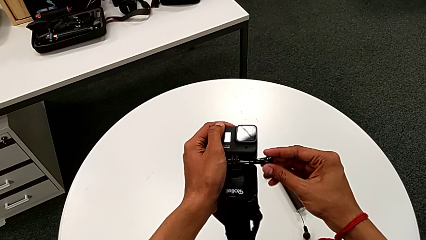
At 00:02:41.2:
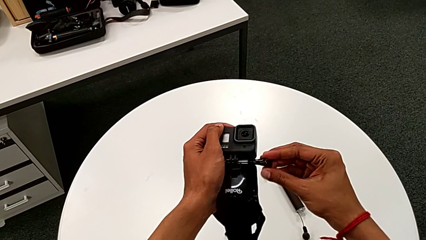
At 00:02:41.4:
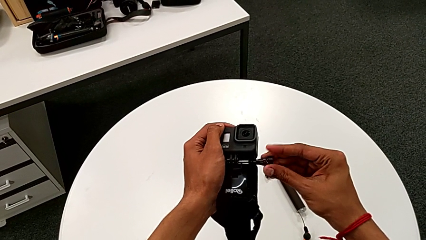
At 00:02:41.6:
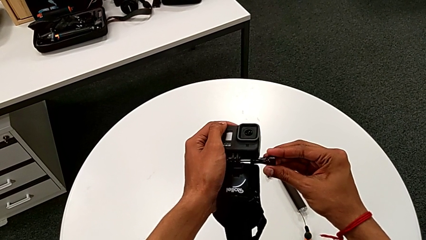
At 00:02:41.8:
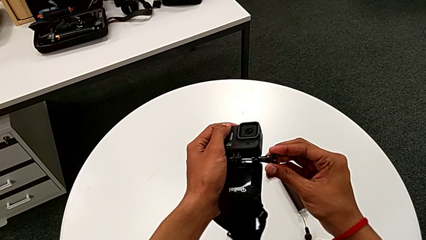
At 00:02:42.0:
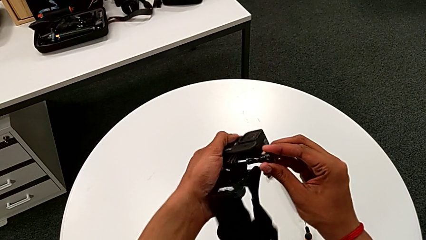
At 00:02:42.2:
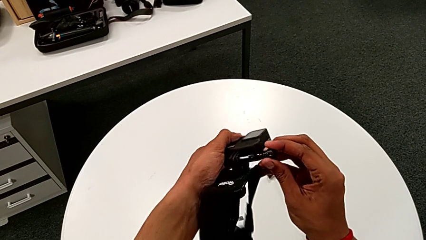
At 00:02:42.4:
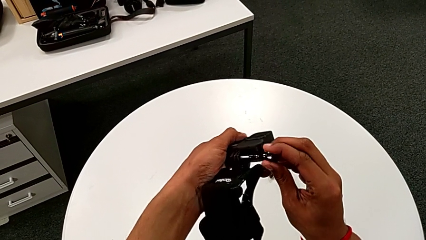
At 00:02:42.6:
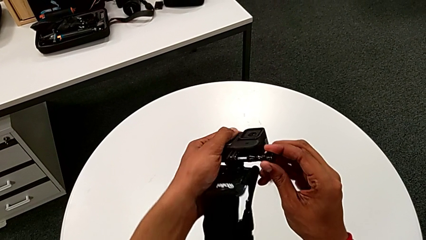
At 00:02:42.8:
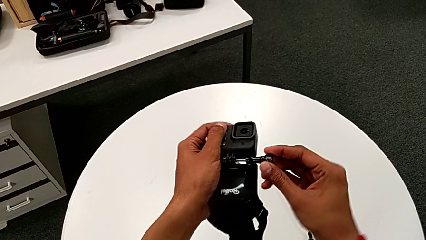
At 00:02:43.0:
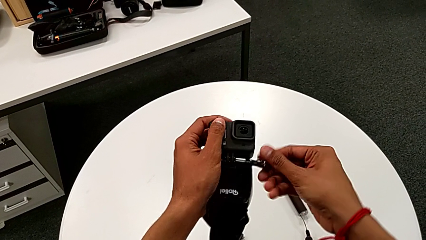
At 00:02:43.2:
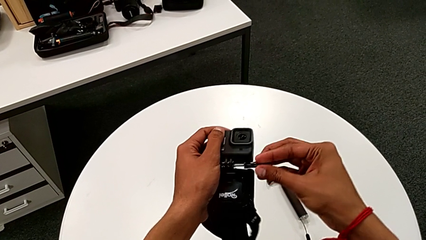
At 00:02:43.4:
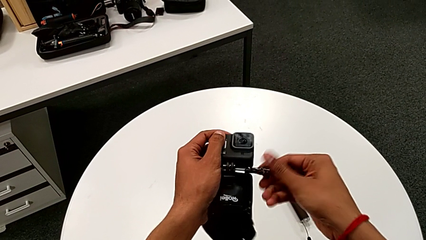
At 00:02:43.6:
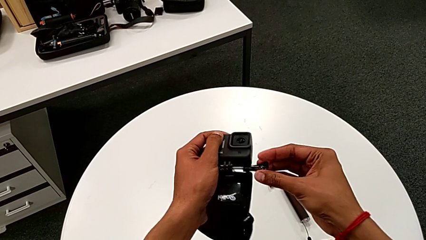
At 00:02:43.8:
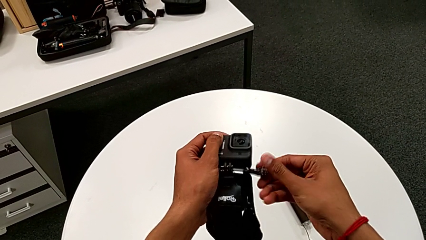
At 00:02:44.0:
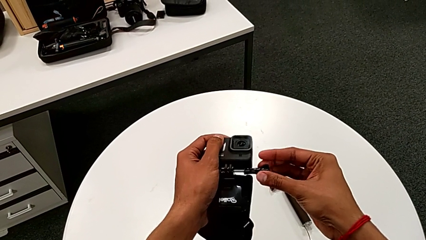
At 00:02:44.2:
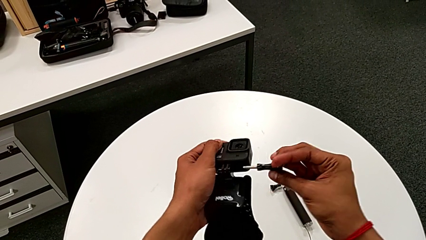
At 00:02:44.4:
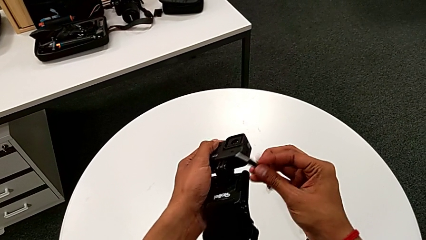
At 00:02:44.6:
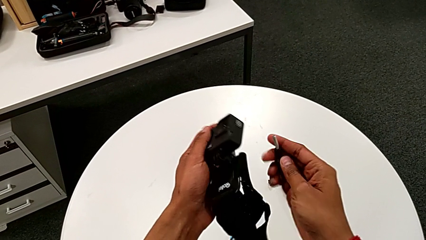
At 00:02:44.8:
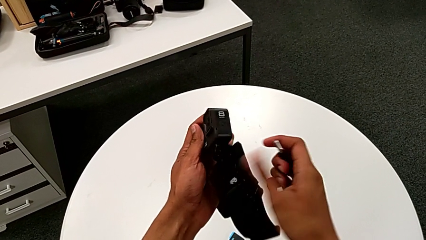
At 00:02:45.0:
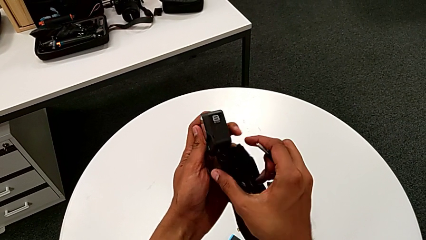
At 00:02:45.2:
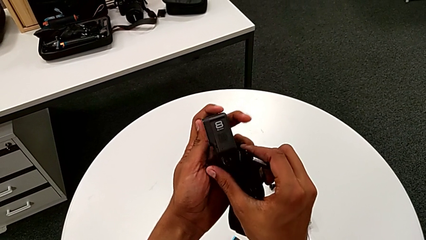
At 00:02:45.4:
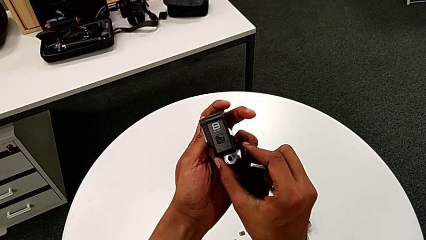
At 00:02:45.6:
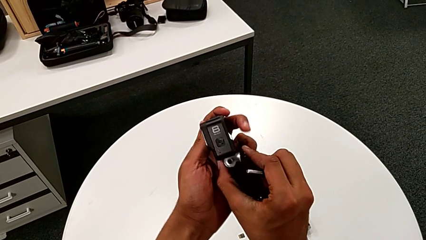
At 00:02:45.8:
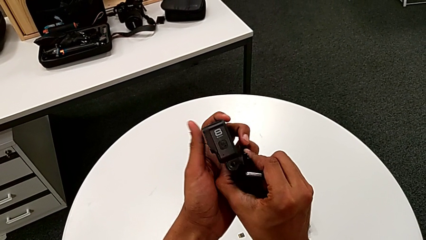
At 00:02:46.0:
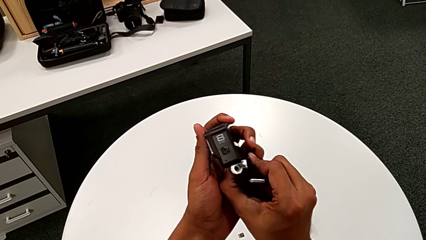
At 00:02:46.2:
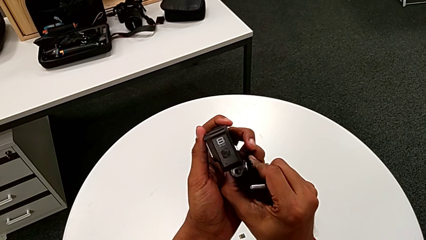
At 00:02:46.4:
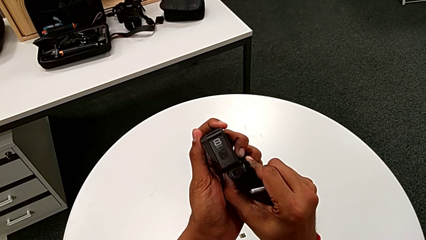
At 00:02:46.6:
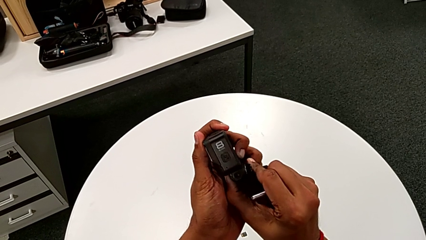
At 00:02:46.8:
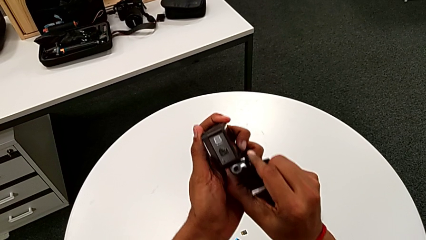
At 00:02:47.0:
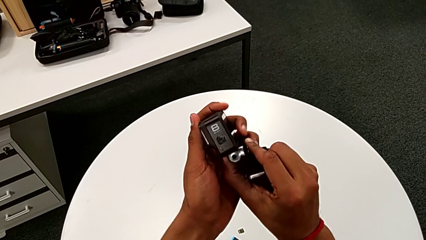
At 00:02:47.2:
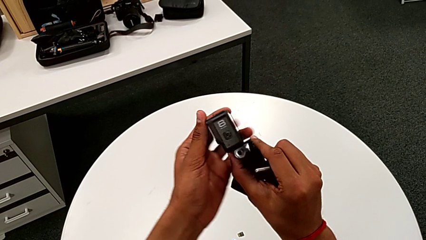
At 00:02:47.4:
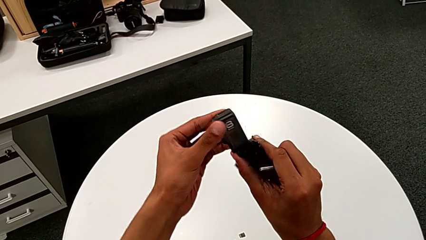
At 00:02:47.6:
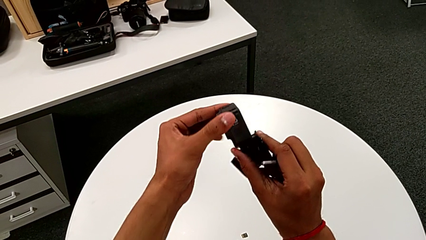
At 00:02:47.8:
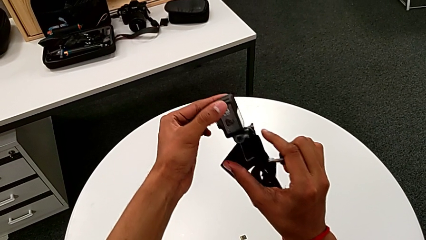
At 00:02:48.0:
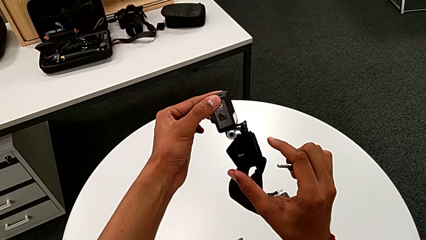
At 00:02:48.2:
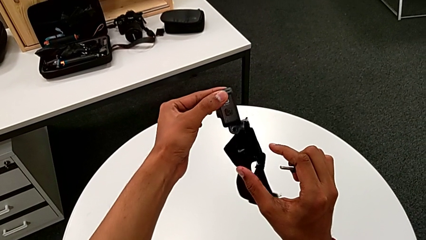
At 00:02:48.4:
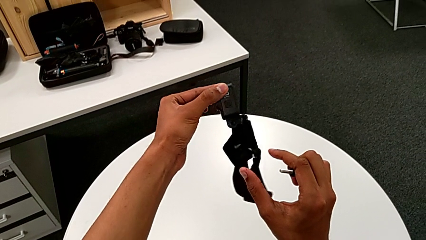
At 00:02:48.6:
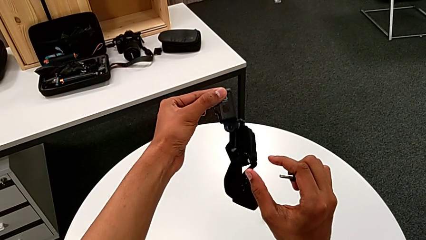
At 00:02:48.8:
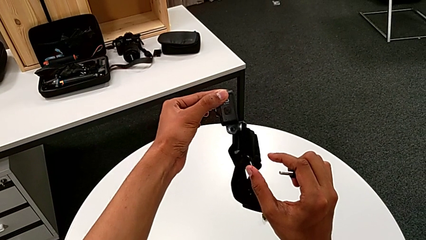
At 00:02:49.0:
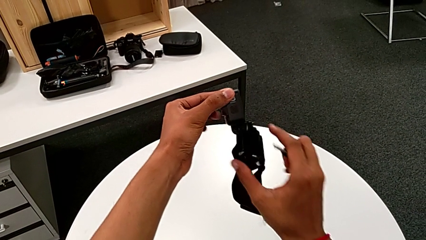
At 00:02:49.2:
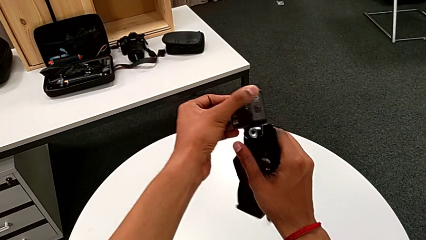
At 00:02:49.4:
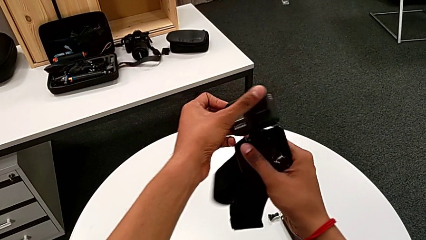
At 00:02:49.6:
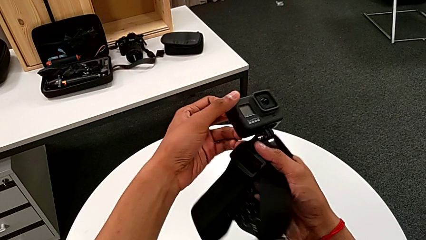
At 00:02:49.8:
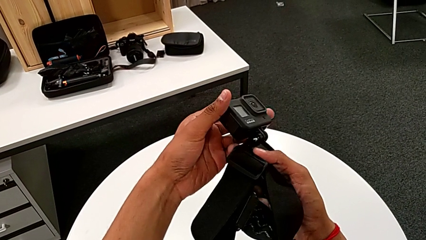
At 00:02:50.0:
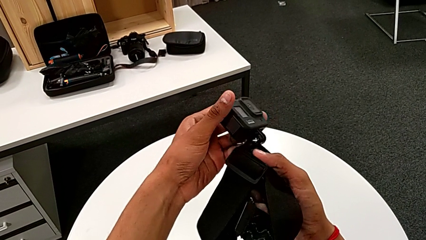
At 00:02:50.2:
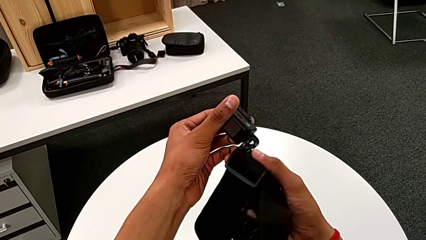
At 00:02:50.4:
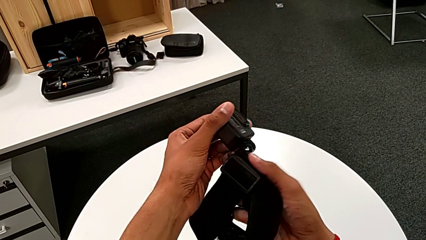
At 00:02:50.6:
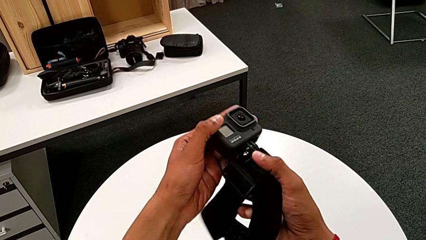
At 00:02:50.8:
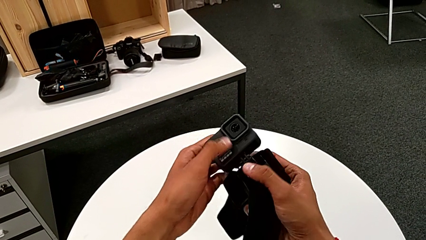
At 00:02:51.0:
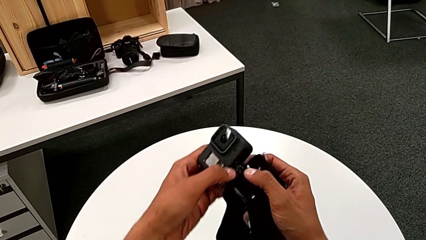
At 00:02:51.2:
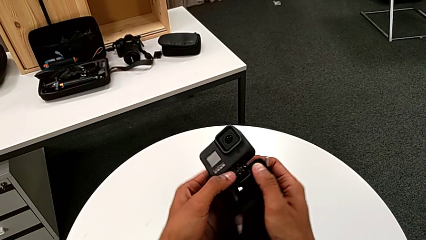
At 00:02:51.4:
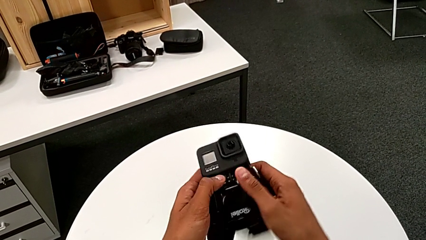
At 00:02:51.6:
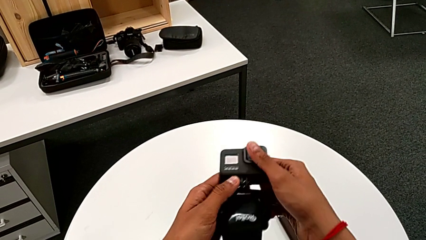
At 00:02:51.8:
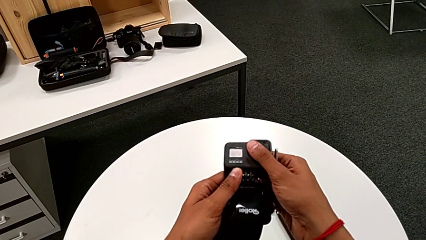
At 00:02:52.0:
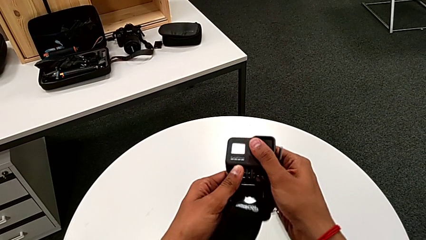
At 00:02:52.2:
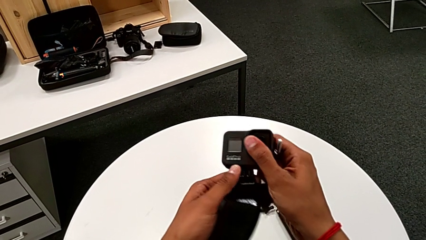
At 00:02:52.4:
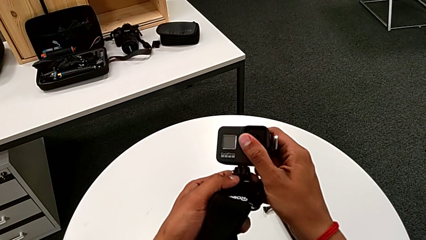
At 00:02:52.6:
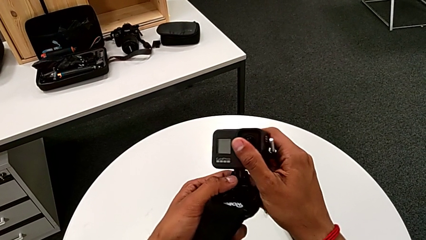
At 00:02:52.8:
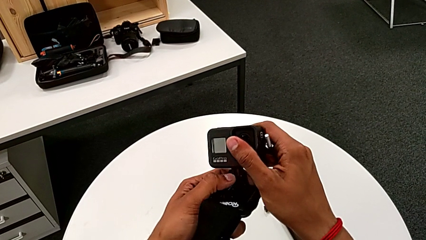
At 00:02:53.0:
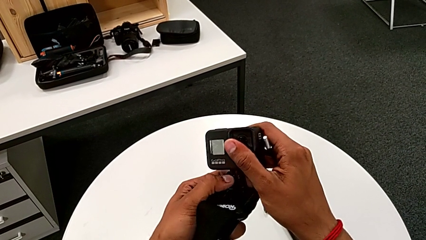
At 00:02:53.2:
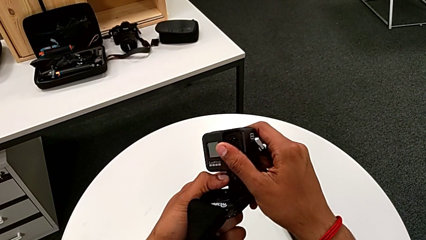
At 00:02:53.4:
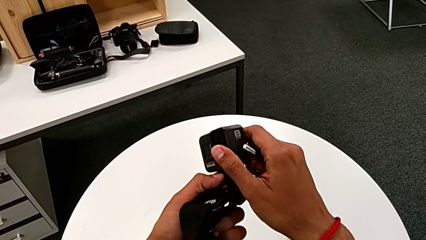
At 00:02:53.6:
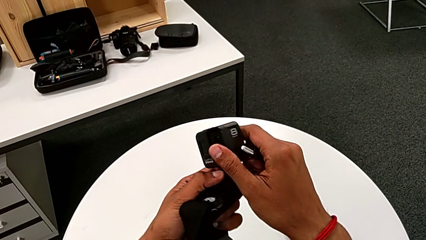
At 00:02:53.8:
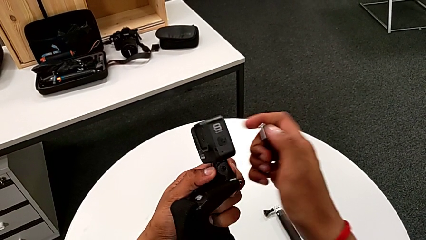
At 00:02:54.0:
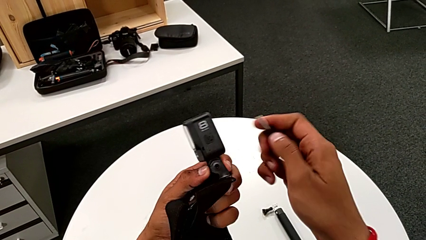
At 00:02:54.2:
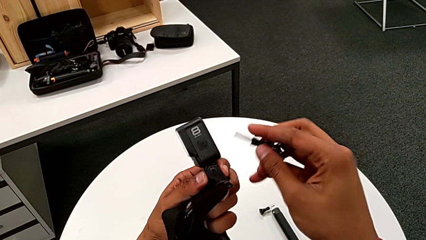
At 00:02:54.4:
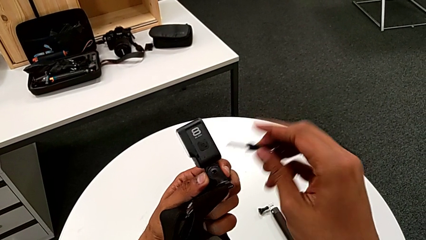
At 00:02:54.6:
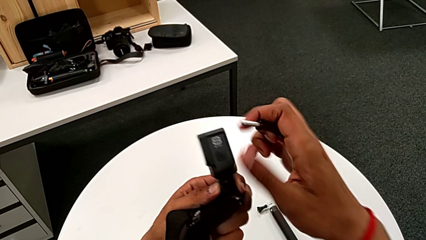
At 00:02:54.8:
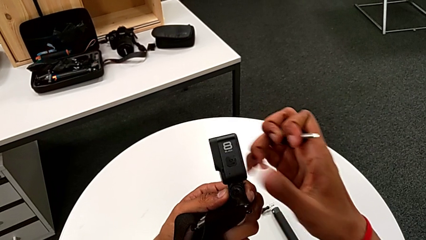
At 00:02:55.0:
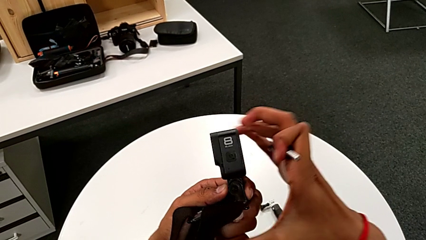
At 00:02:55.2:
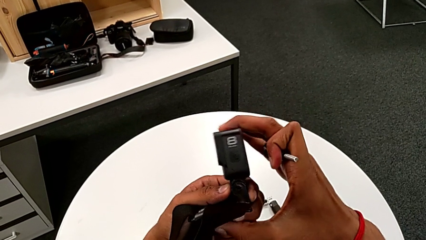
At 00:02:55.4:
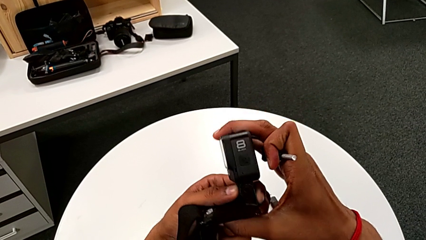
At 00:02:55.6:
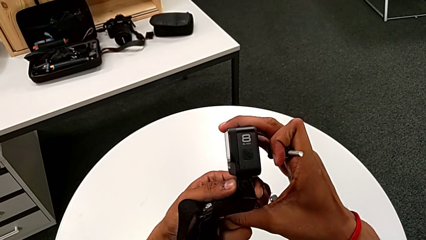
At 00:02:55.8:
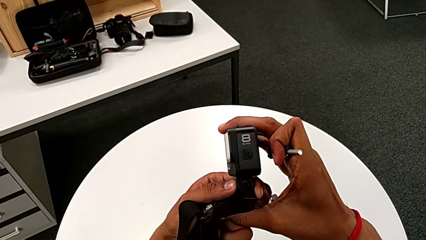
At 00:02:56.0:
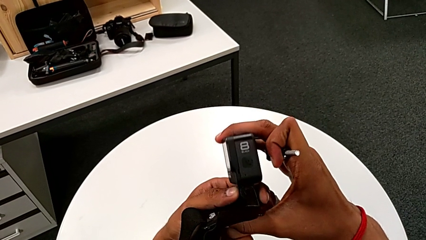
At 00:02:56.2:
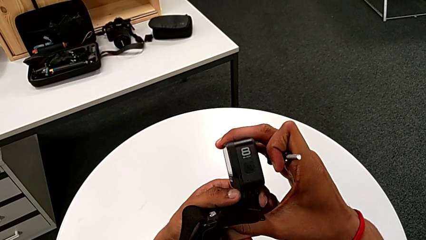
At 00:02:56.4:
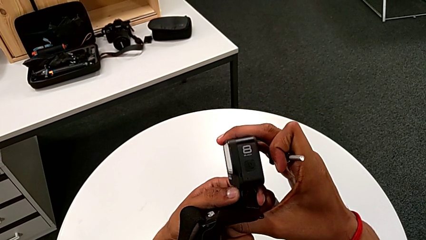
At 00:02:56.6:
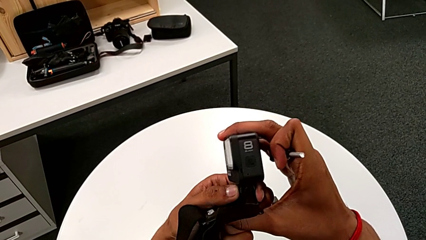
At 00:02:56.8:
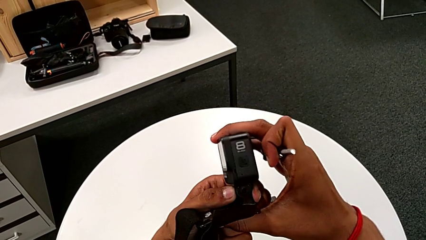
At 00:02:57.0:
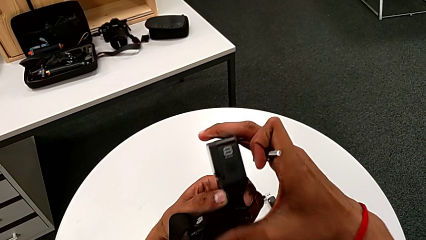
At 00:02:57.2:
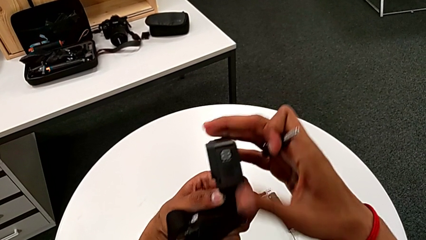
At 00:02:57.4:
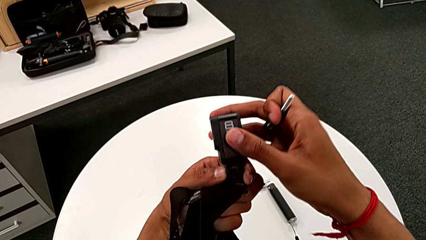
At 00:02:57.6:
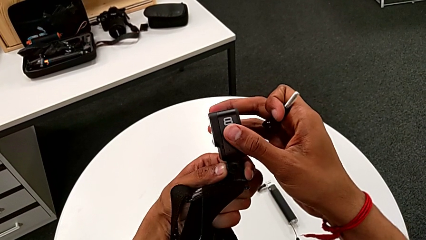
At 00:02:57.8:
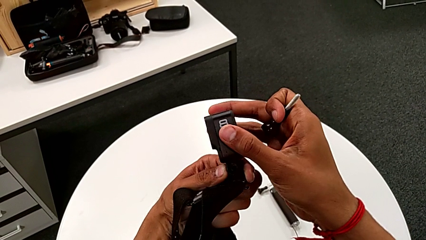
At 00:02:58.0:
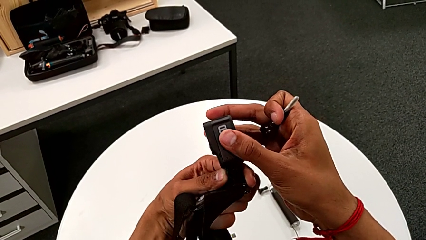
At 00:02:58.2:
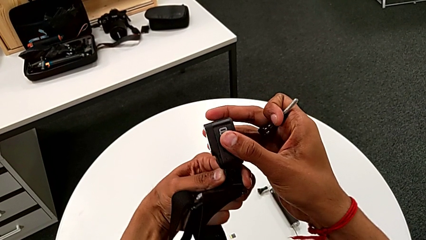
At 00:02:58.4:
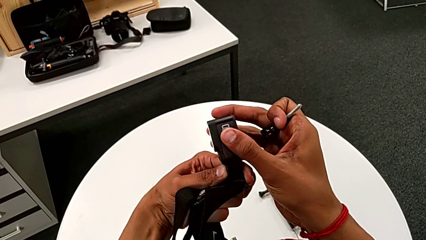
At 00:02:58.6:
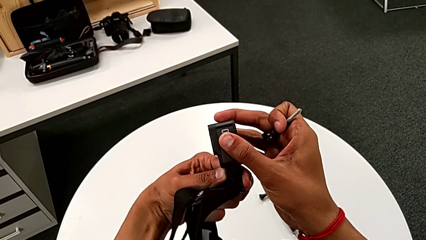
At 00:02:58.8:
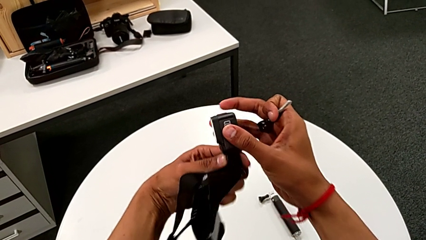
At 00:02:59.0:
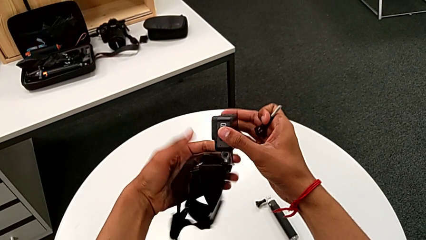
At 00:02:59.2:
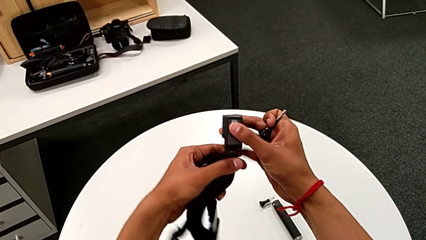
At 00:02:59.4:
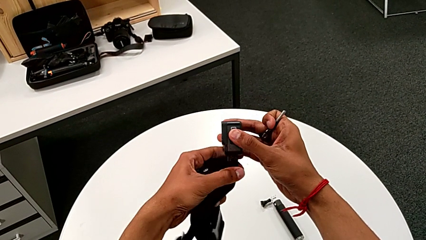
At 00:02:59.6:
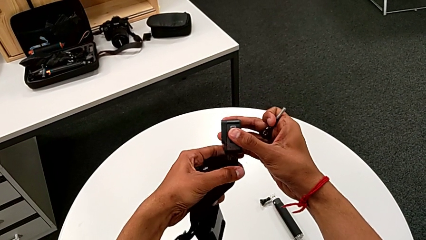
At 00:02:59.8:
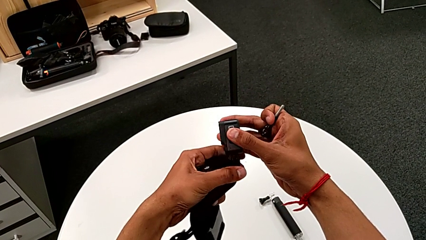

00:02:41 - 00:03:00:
The camera wearer is installing the GoPro on the strap mount. They screw the GoPro, withdraw the screw, inspect the GoPro and begin to align it.
